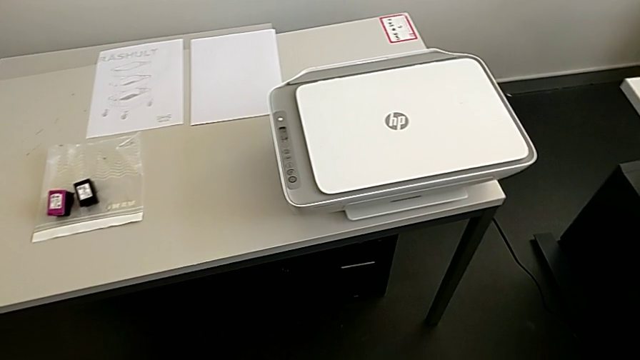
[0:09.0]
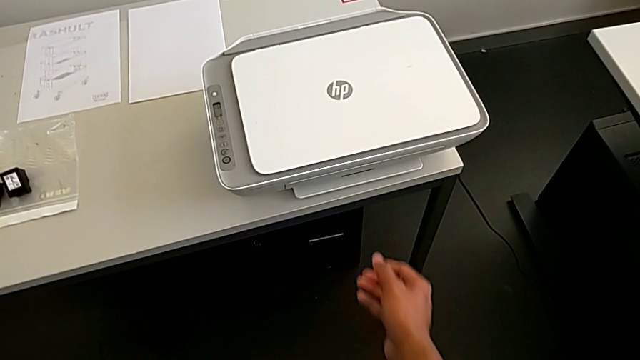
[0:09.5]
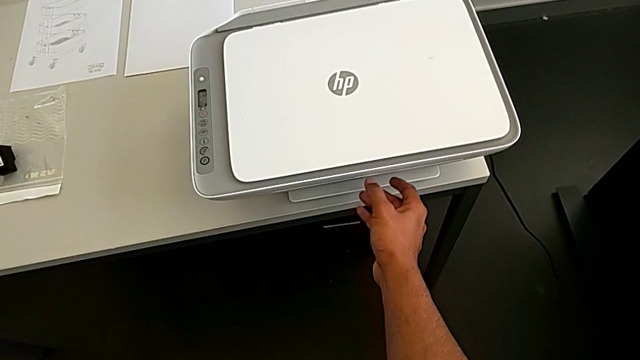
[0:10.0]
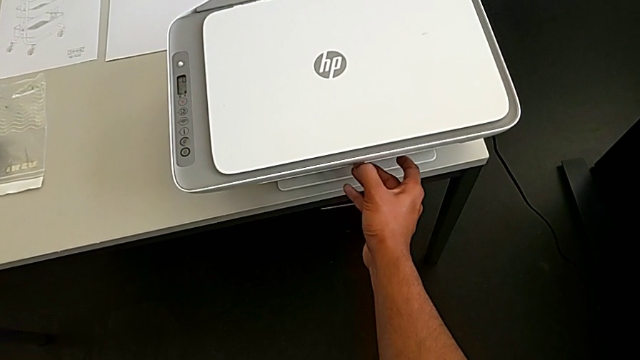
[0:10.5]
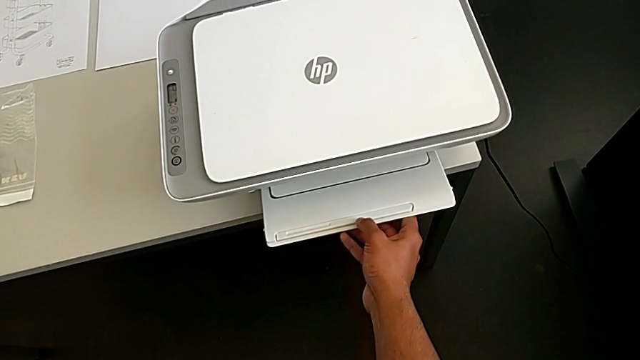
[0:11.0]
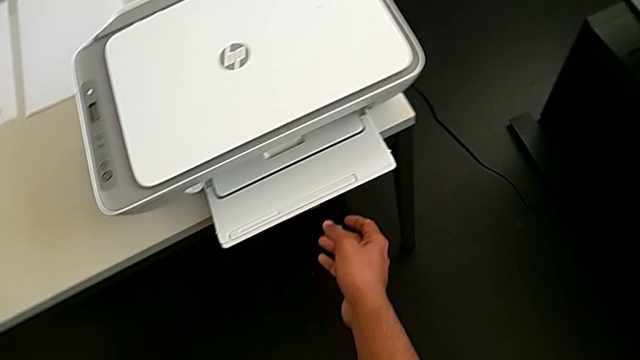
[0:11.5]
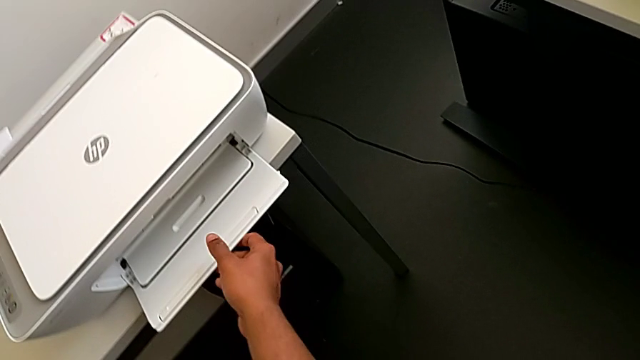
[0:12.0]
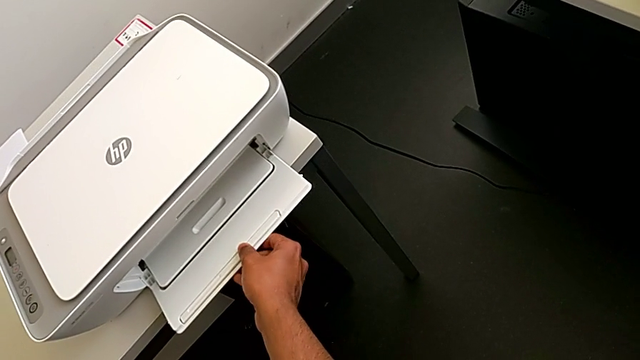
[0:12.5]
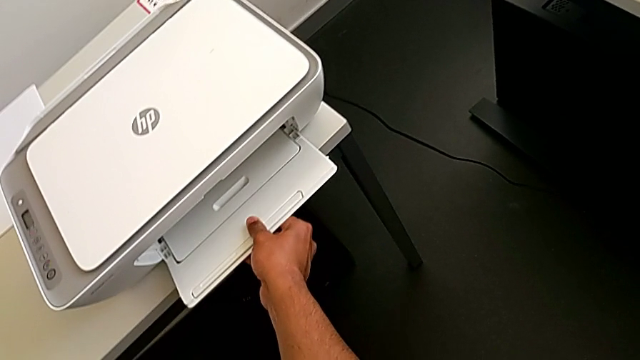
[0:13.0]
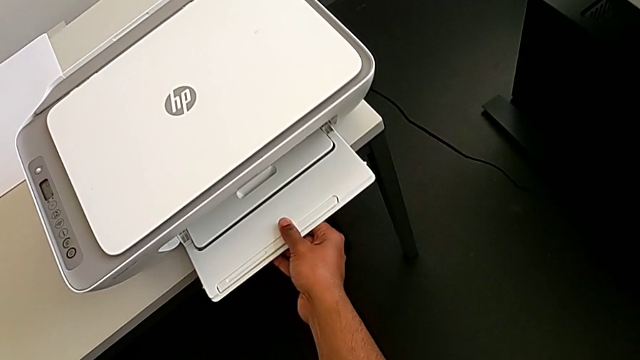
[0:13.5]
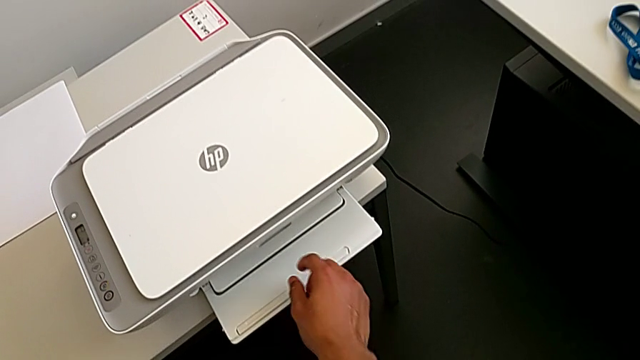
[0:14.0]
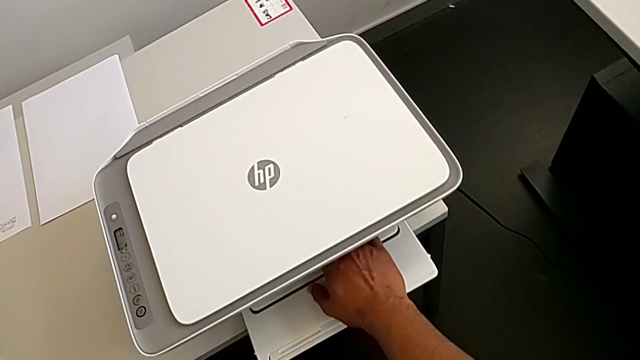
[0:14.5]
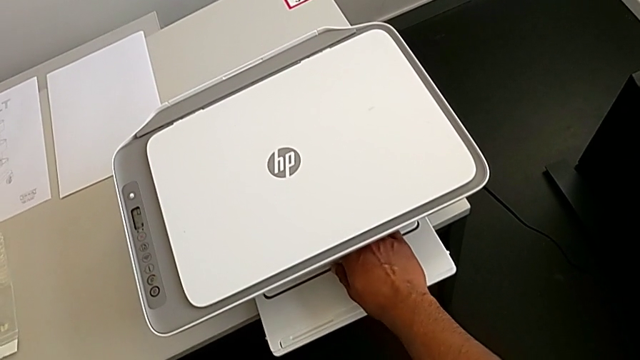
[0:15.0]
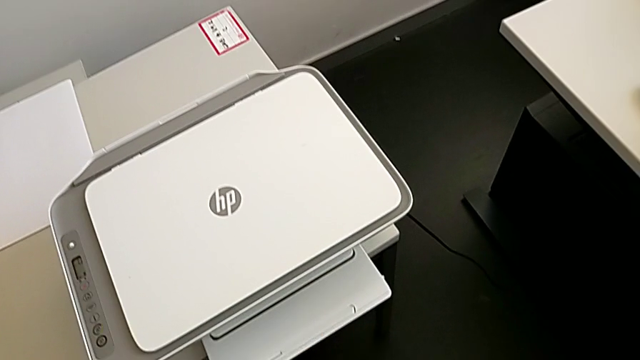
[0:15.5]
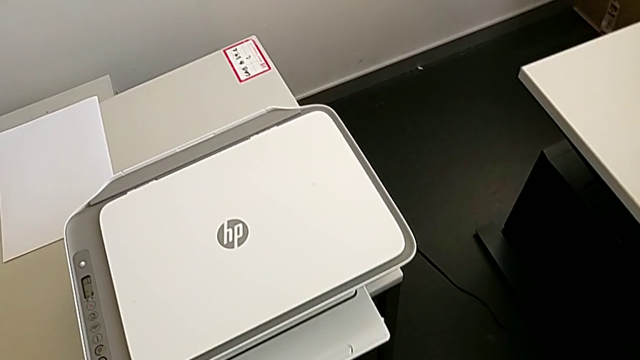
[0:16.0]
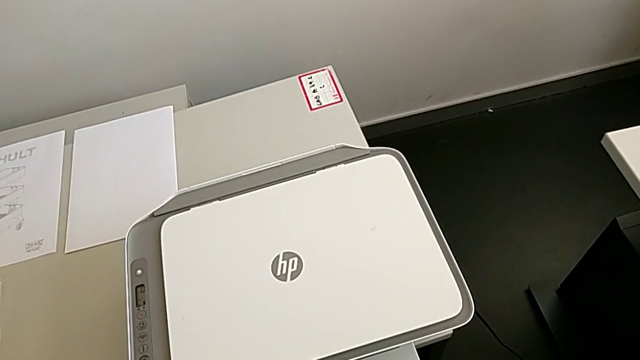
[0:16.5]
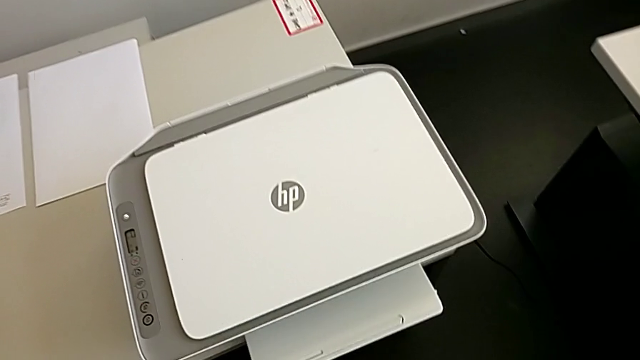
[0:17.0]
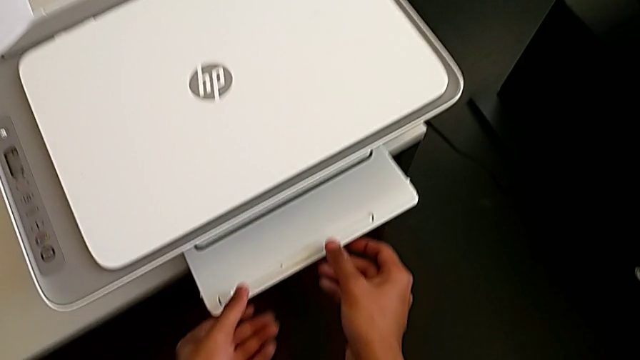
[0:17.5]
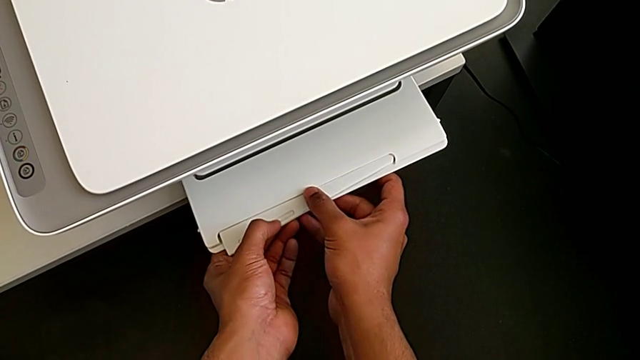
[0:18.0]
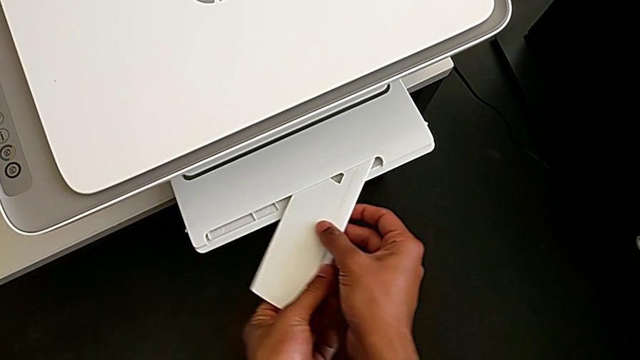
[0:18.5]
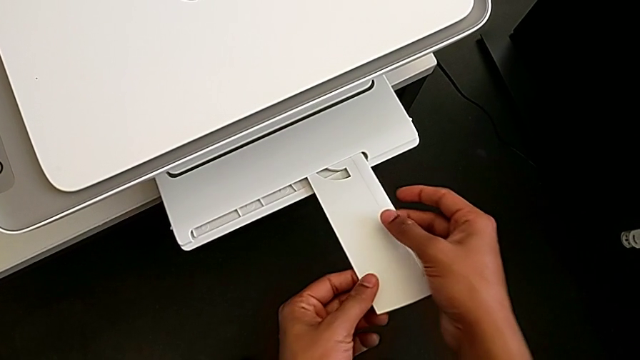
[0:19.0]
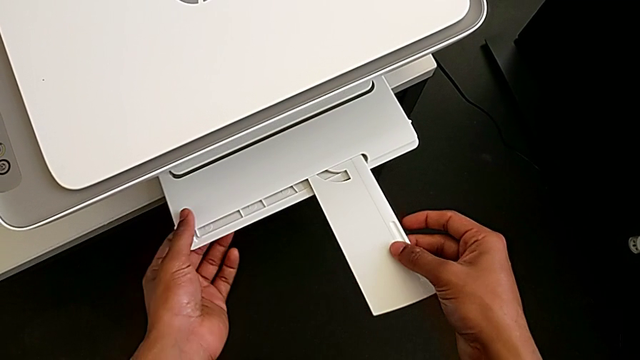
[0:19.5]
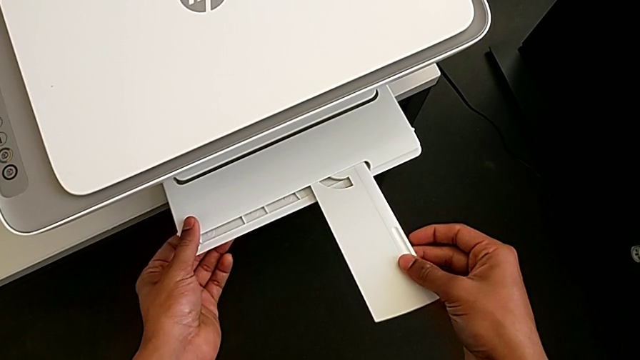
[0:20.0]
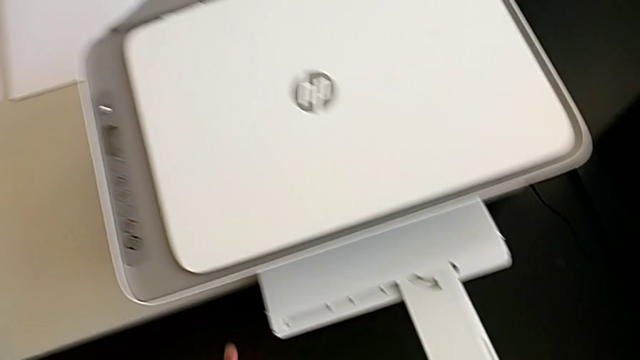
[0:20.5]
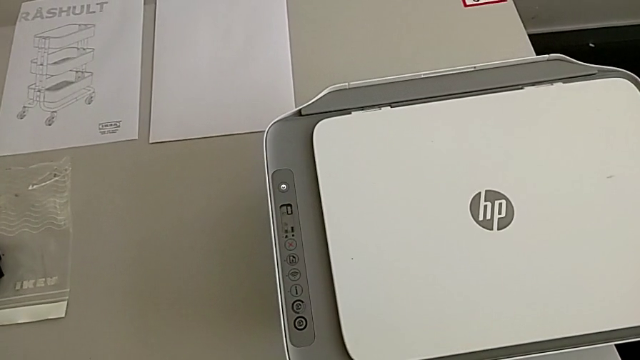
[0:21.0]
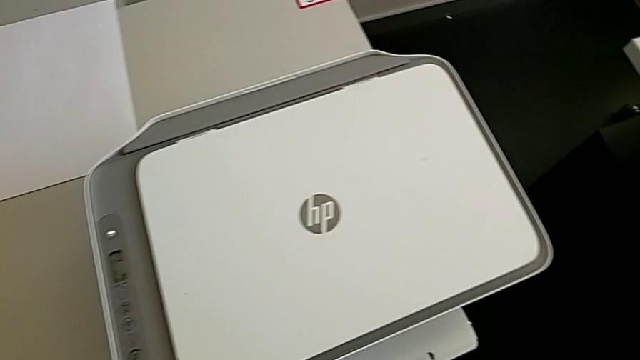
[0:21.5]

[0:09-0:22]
The camera wearer opens the printer tray. They pull the paper tray twice.

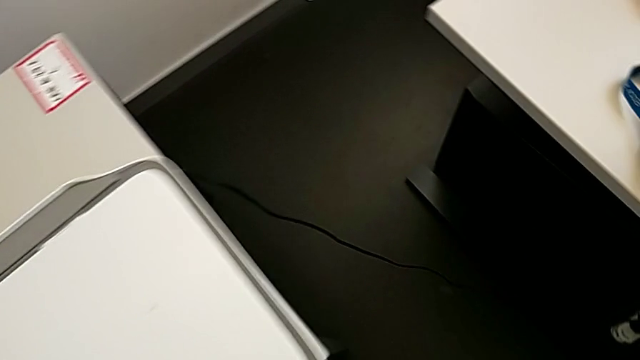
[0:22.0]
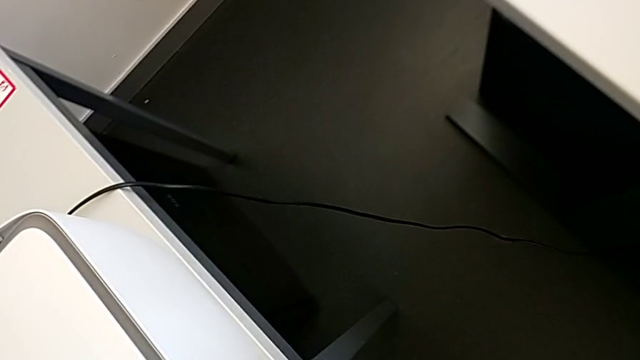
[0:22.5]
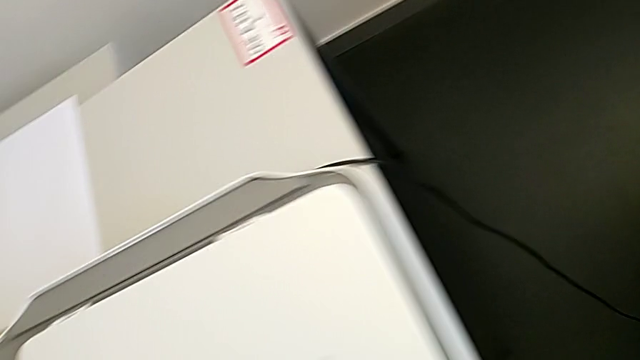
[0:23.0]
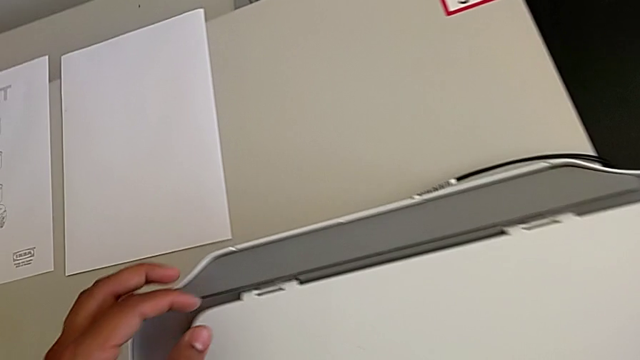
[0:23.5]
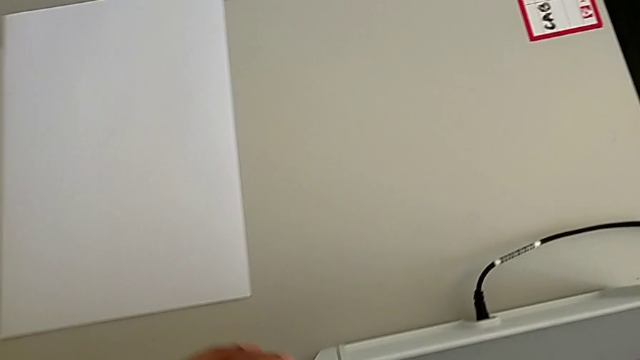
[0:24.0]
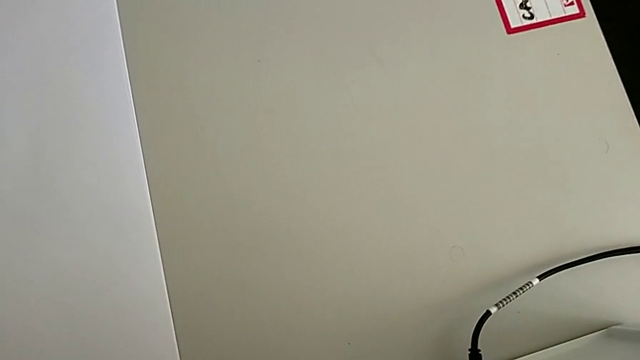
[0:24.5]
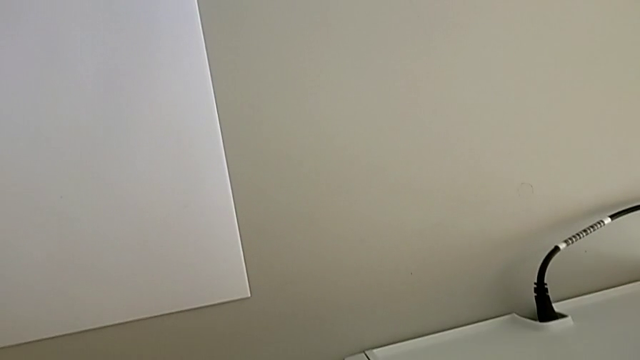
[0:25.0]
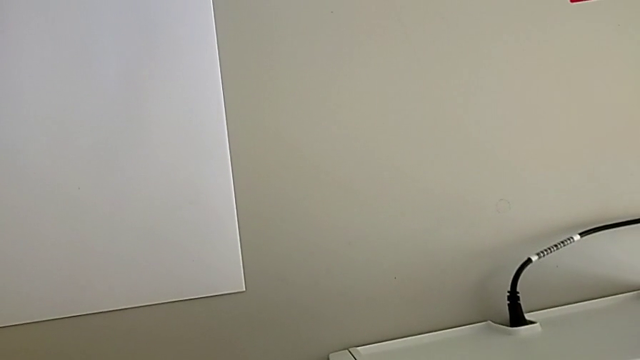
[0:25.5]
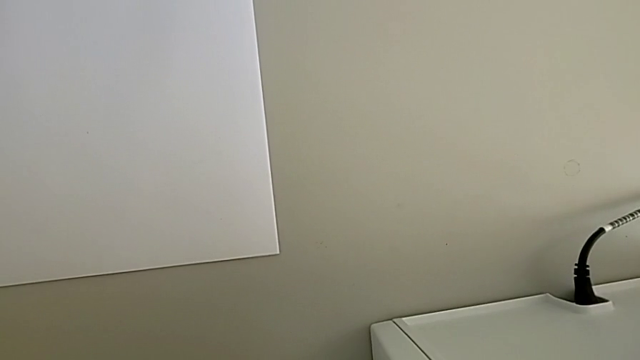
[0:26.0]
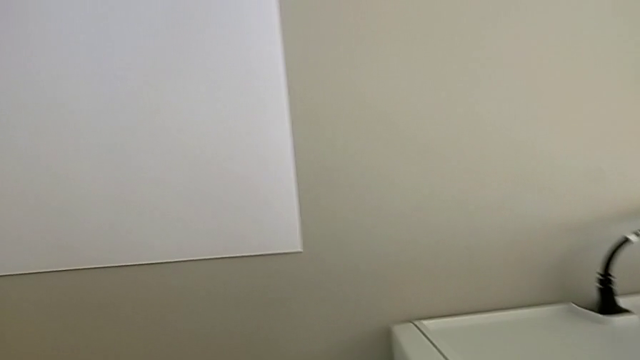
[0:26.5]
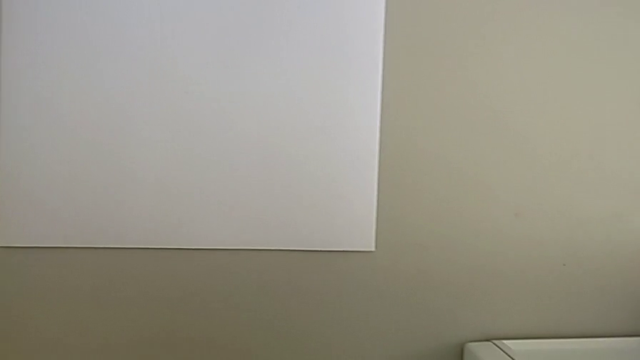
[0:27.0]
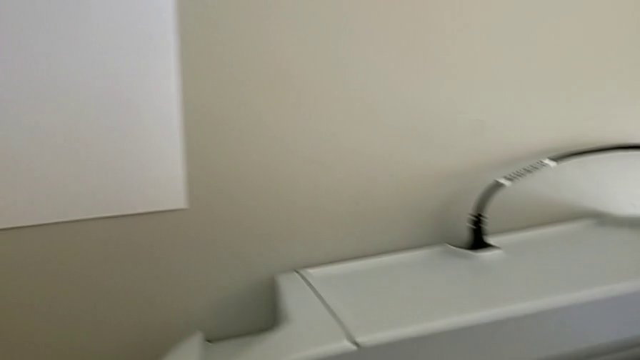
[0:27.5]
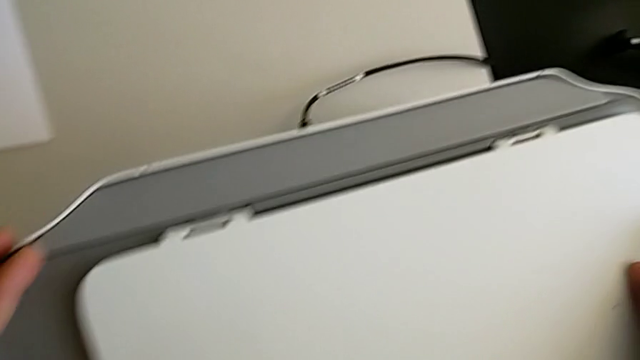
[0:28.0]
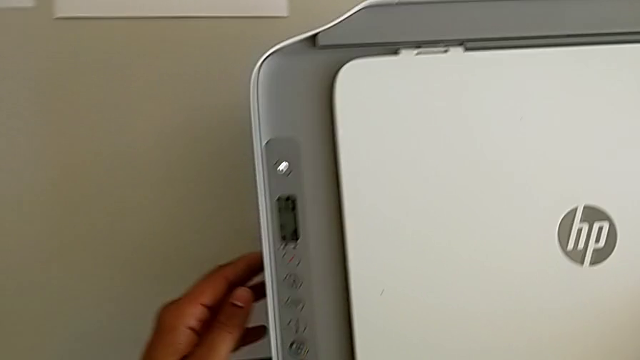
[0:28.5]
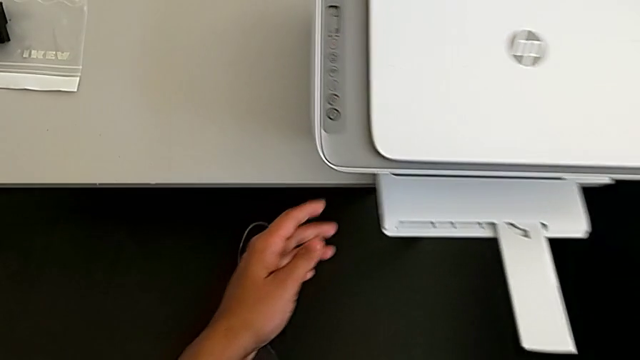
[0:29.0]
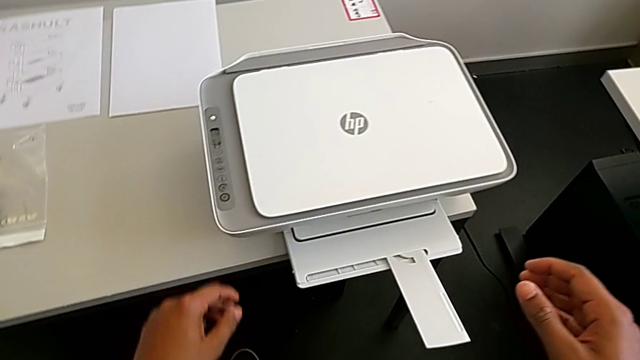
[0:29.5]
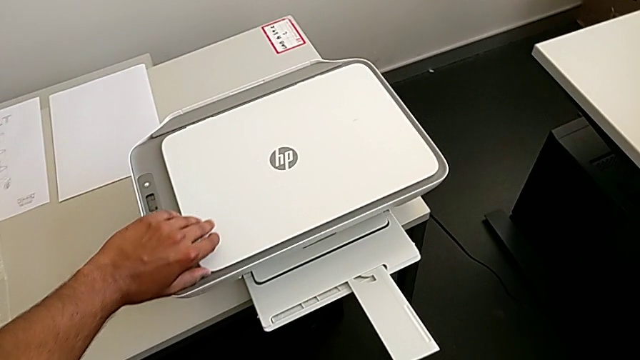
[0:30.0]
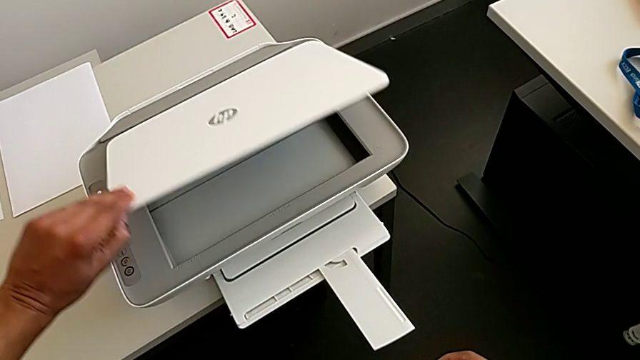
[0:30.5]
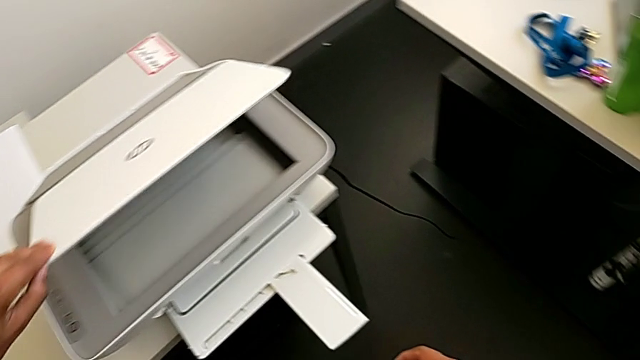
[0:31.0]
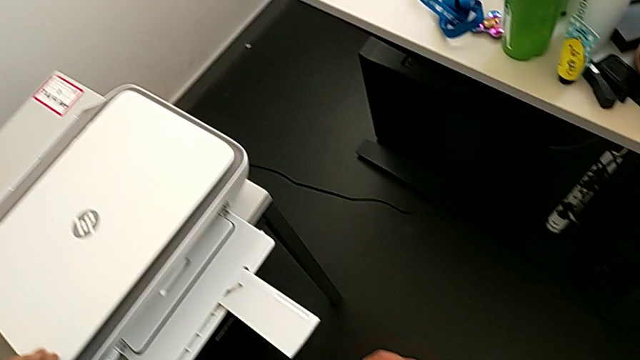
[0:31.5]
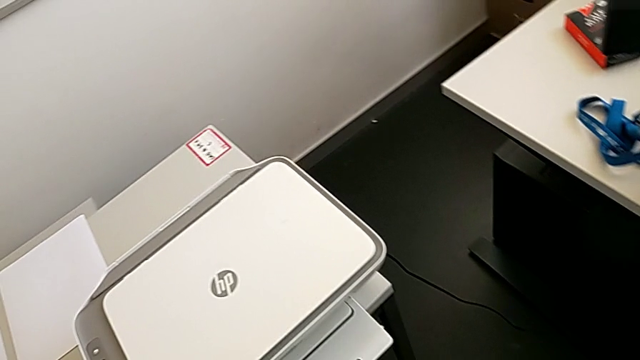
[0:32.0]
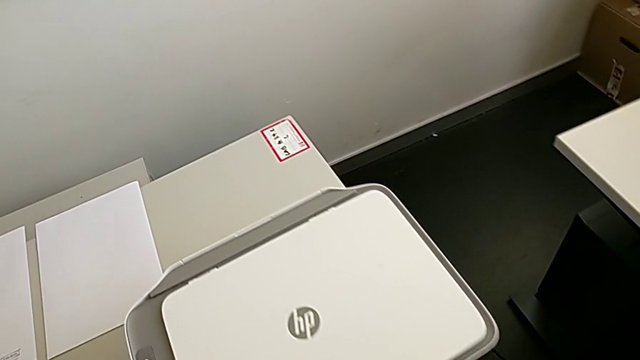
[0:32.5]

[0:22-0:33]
The camera wearer is loading the paper stack into the printer. They open the copy gate and close it.
